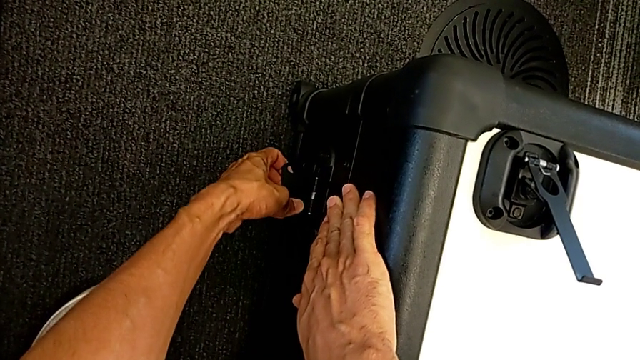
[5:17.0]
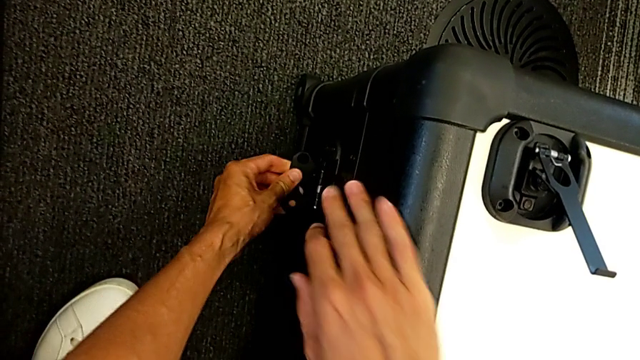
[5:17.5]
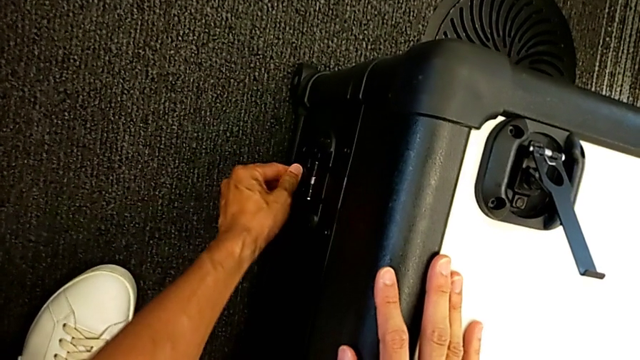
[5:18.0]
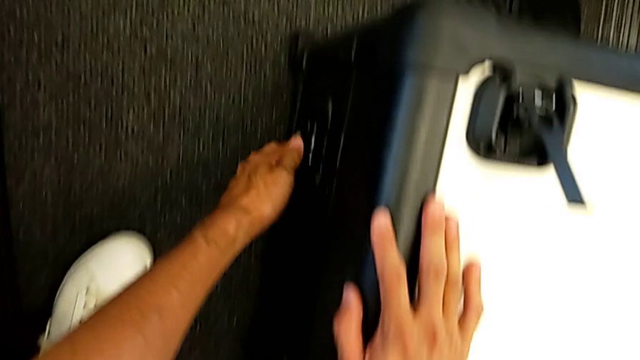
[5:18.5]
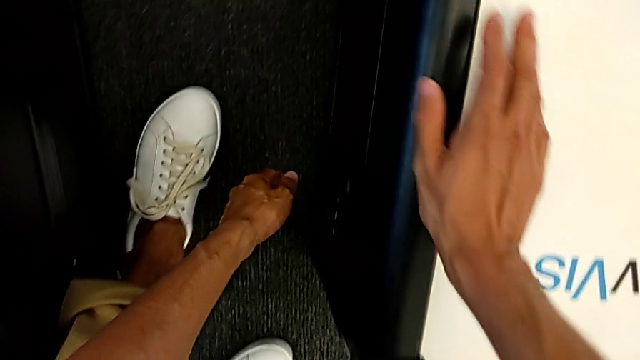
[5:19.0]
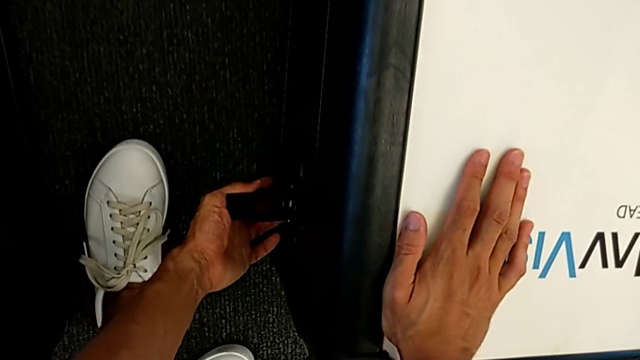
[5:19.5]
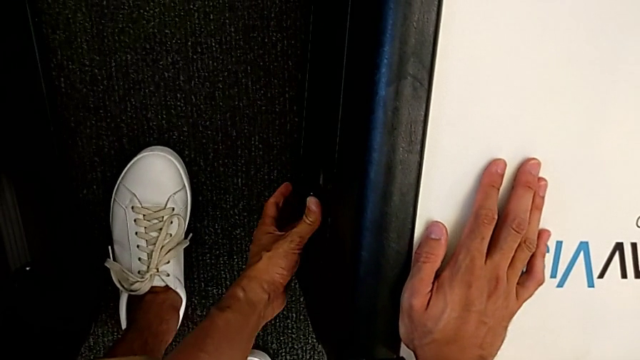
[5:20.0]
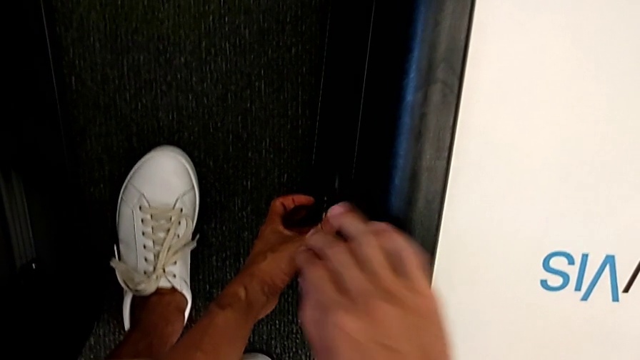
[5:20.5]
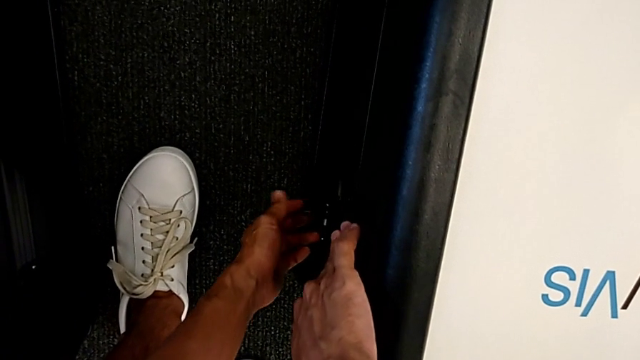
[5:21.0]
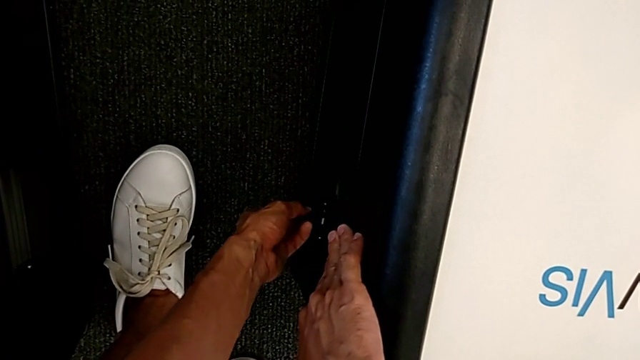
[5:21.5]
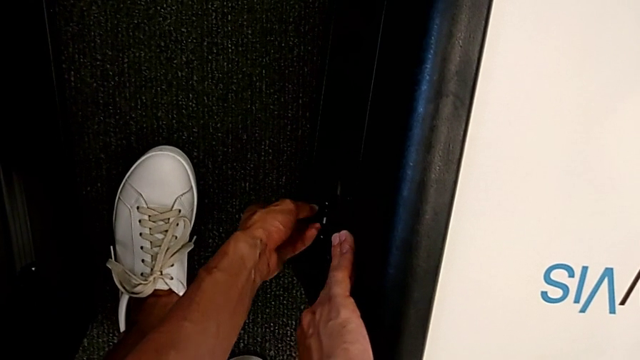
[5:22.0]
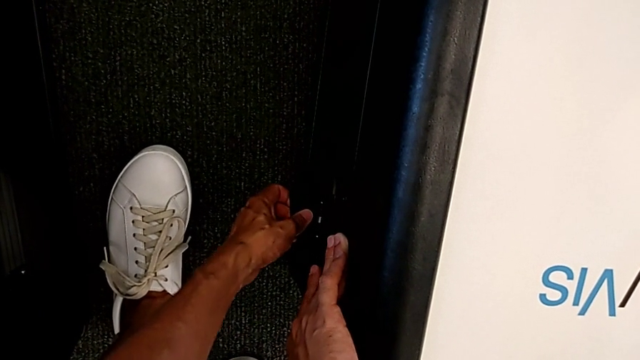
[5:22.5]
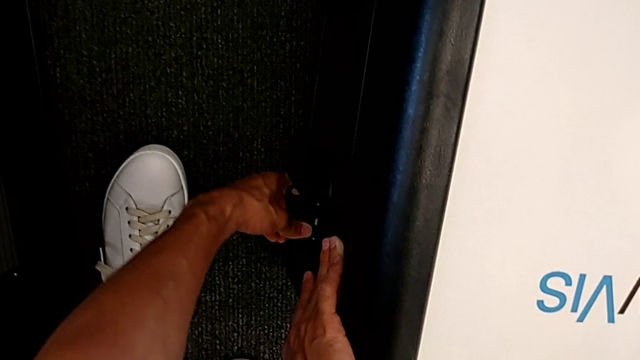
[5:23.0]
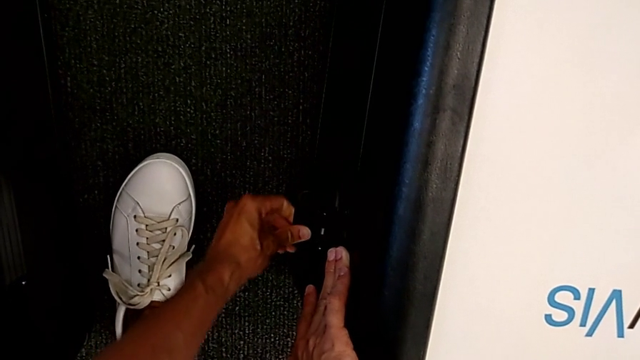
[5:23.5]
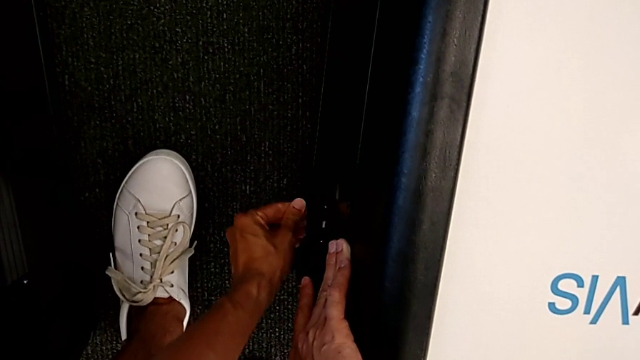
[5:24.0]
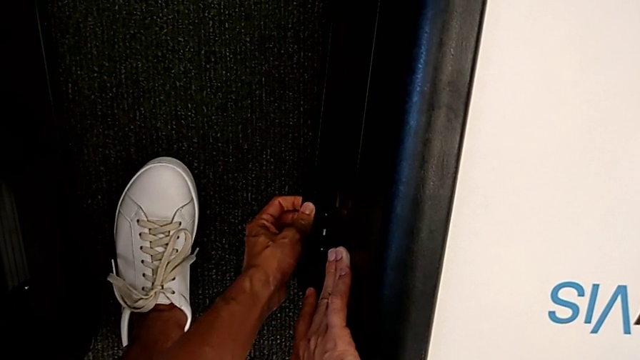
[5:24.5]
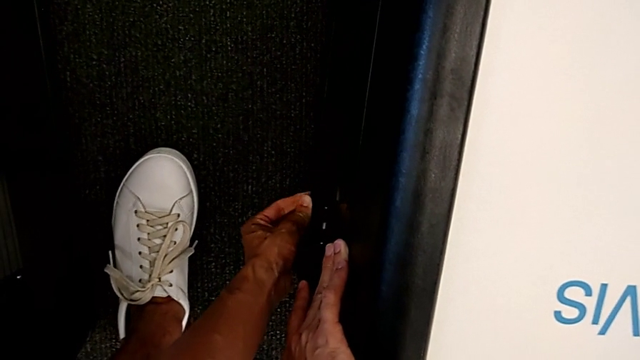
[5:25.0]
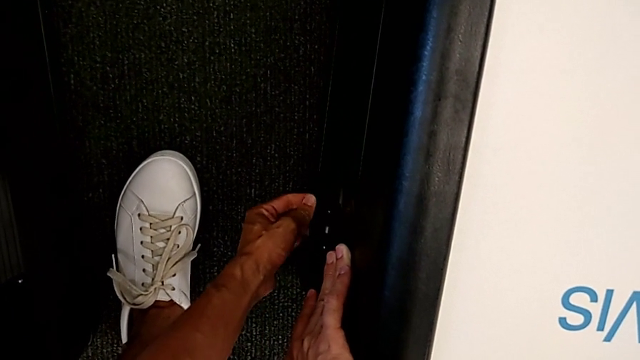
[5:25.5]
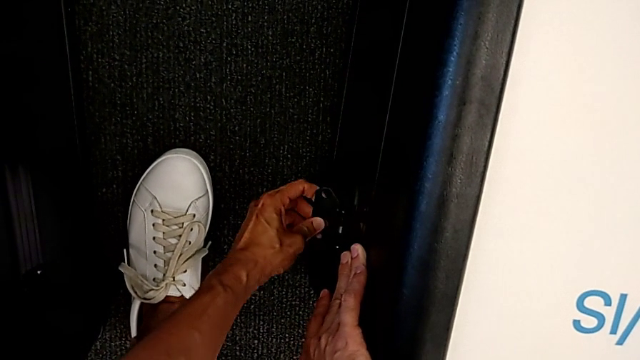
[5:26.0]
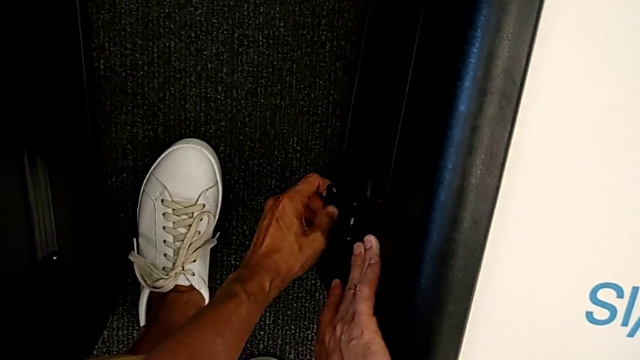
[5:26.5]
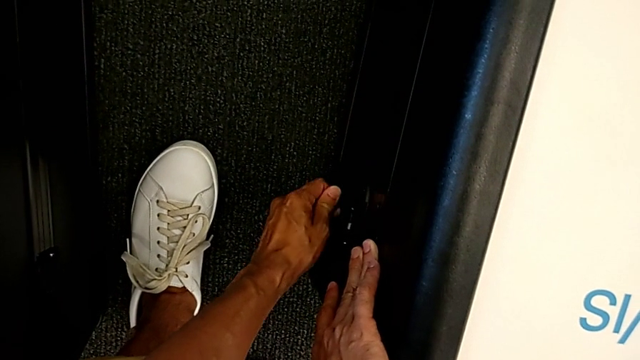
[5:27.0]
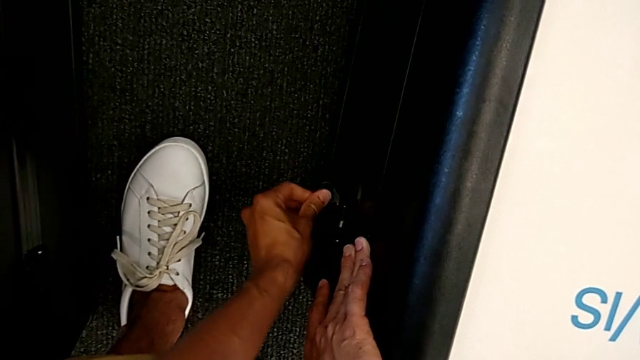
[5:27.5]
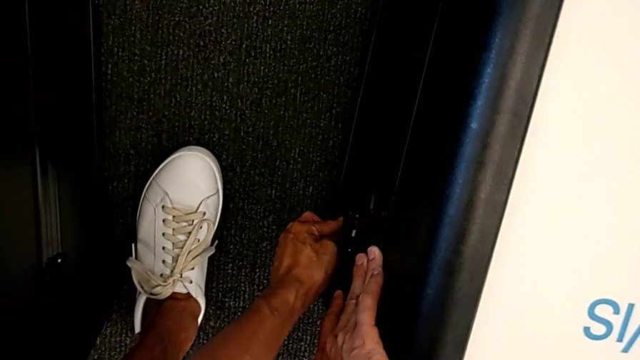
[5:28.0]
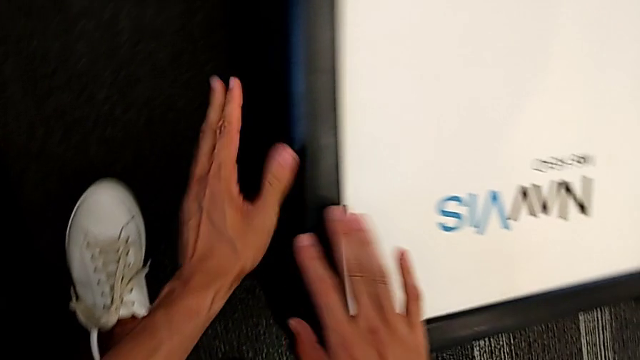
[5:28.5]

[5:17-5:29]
The camera wearer is closing the head's box. They rotate the left box lock, close the box lock, grab the right box lock, rotate the box lock and close the box lock.

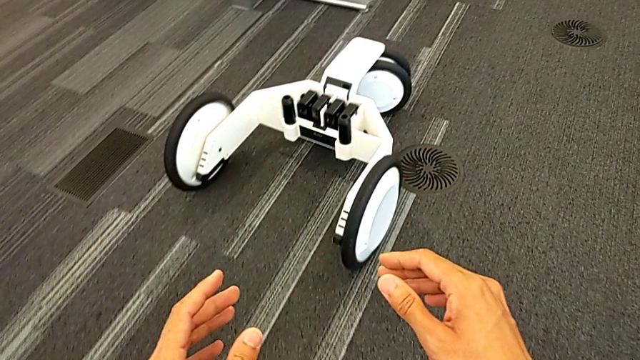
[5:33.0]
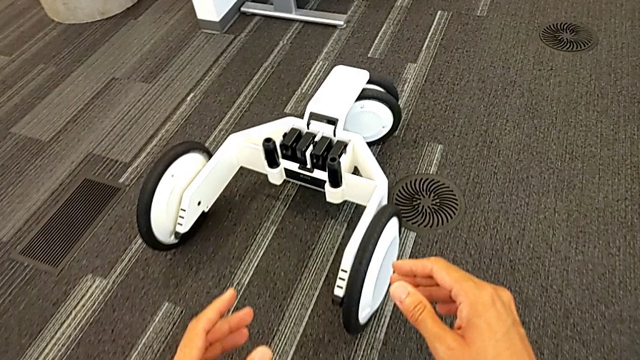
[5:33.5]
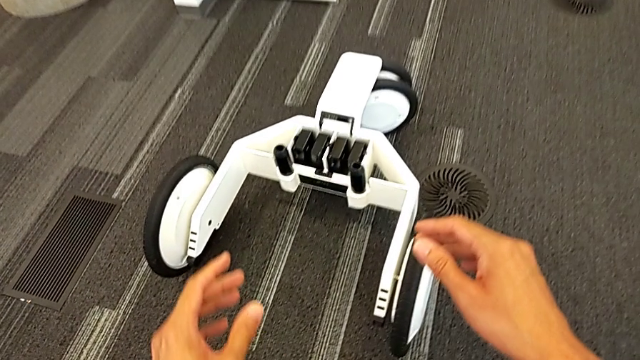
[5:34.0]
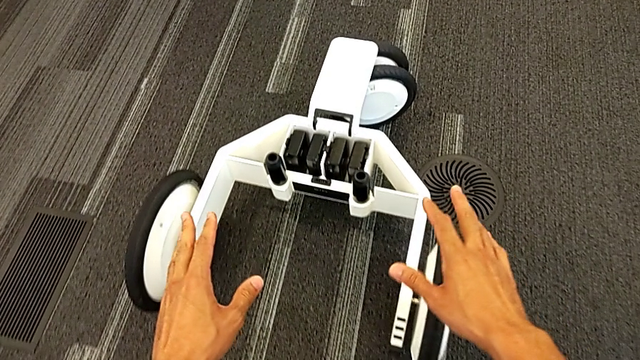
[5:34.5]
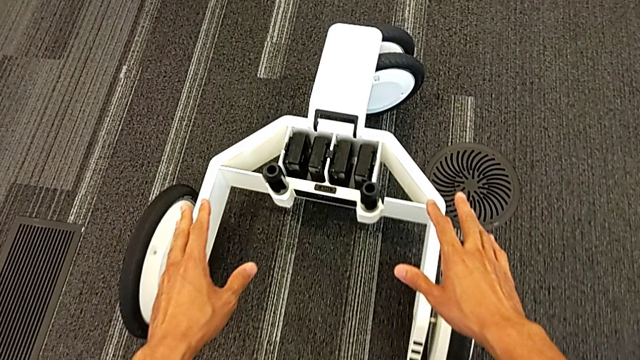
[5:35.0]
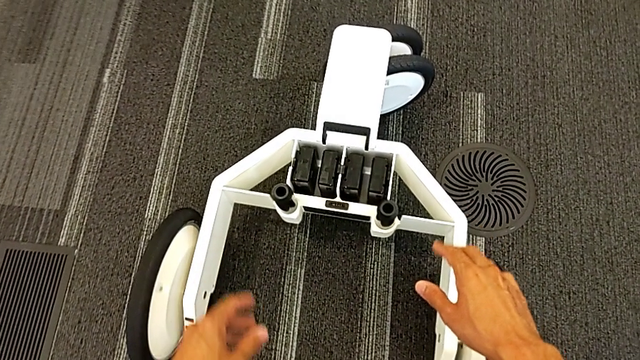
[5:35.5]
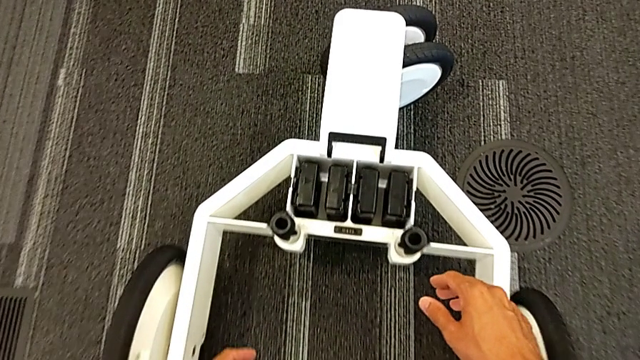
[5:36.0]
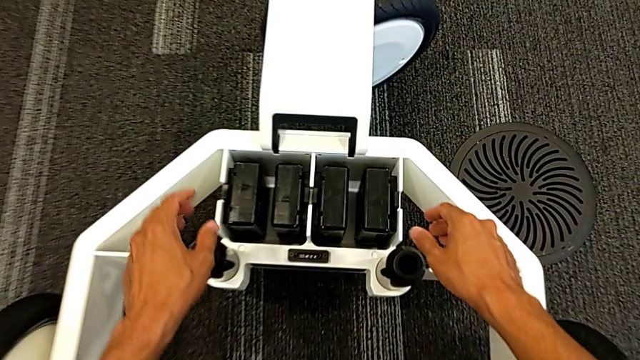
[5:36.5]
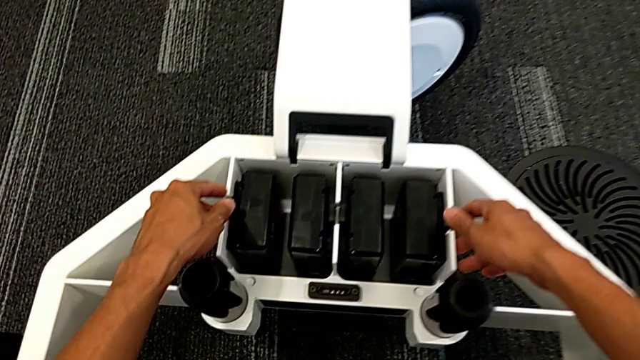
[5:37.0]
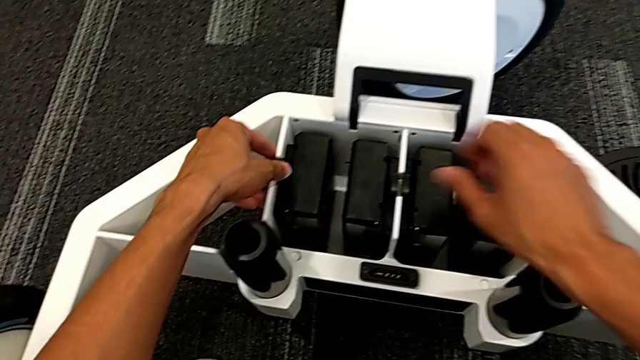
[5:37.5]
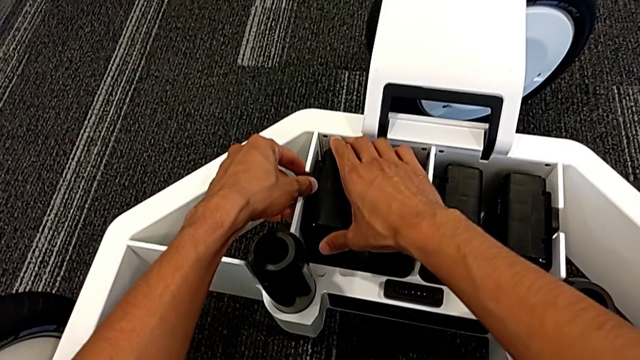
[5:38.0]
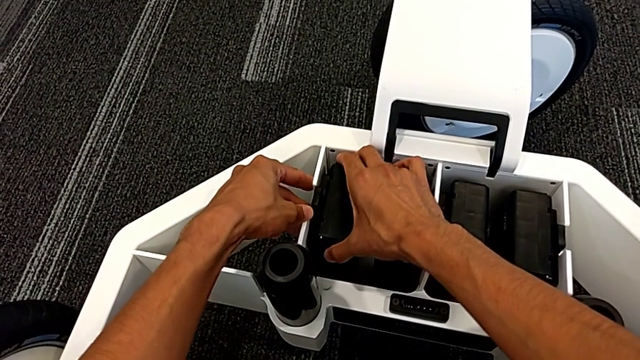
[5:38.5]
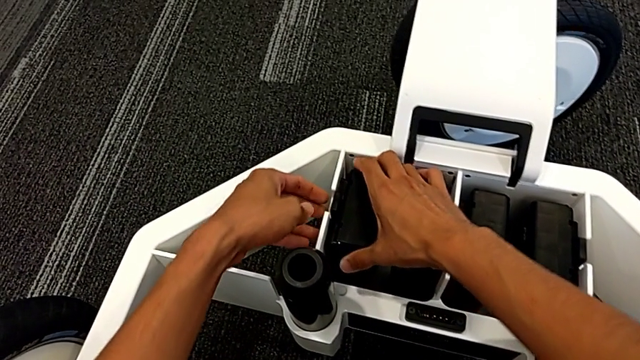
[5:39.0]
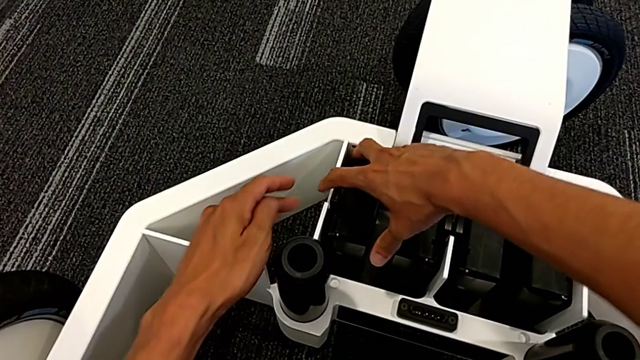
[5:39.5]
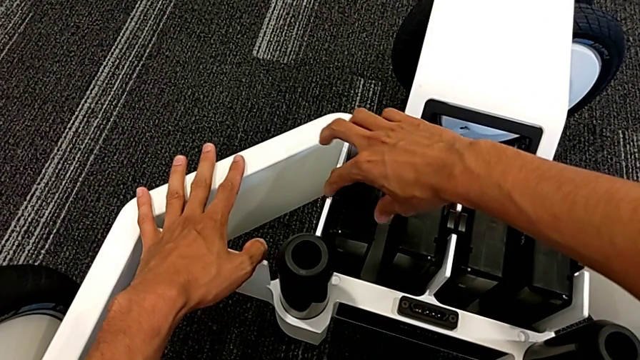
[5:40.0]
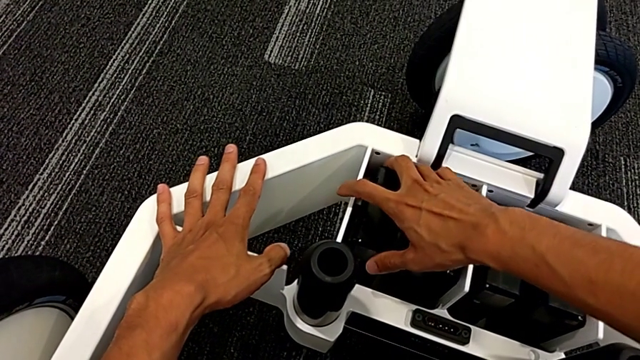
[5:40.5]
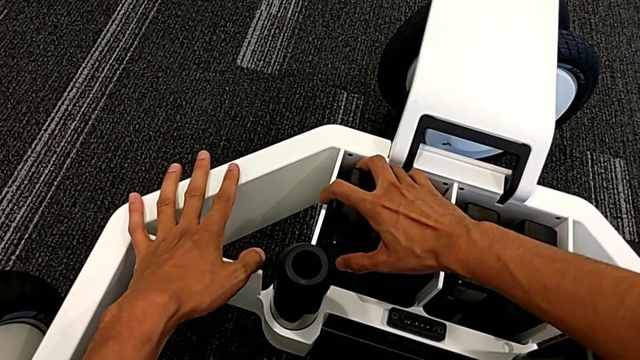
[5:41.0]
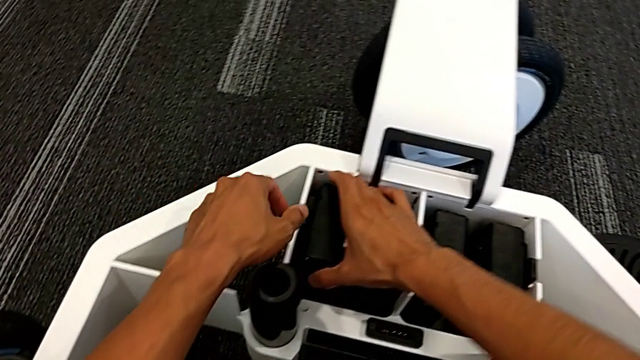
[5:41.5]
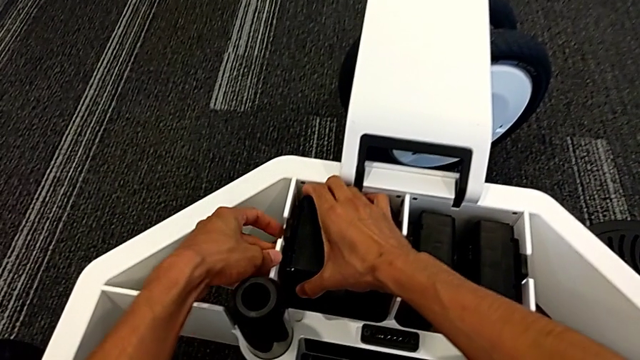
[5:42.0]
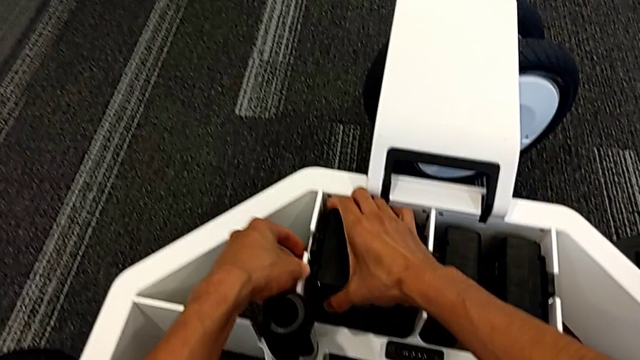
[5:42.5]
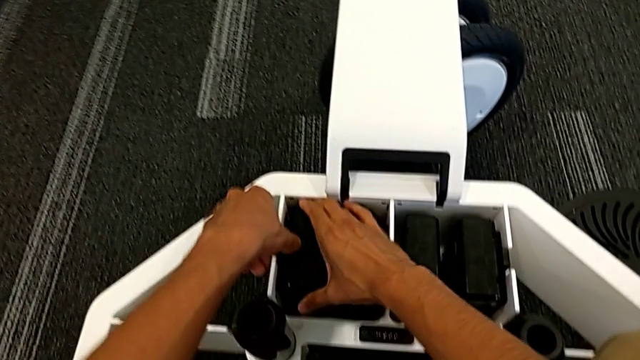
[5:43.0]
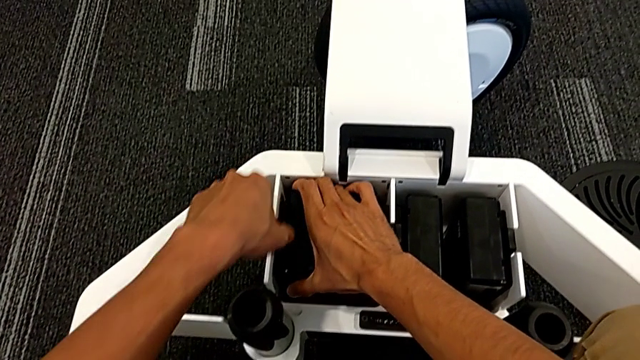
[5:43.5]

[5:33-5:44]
The camera wearer is removing the batteries from the base. They grab the first M6 battery and begin to grab the first M6 battery.
